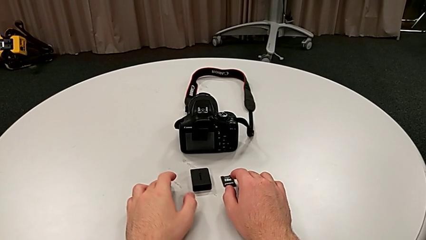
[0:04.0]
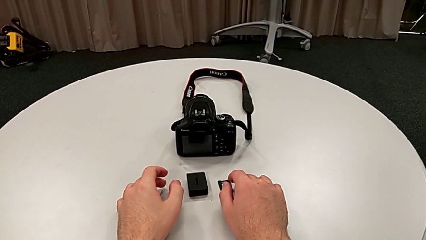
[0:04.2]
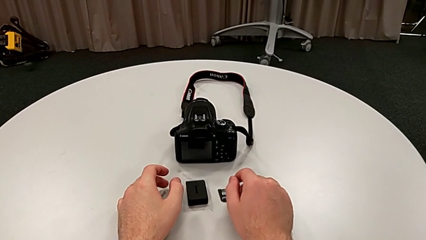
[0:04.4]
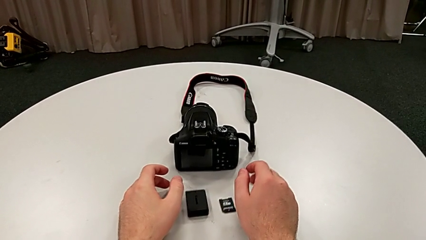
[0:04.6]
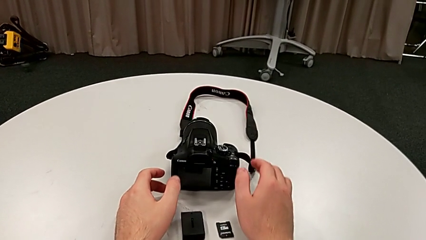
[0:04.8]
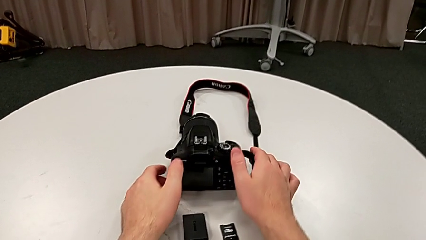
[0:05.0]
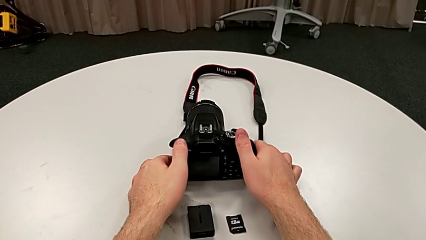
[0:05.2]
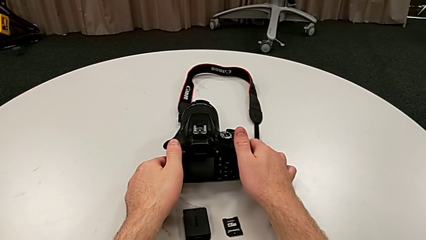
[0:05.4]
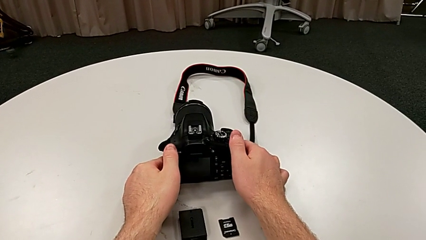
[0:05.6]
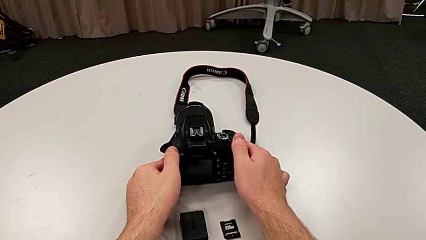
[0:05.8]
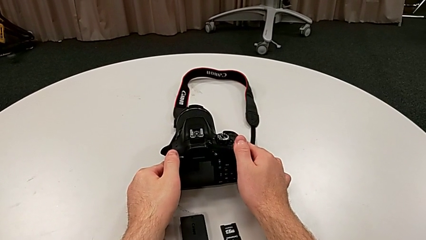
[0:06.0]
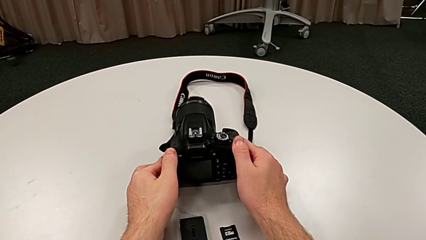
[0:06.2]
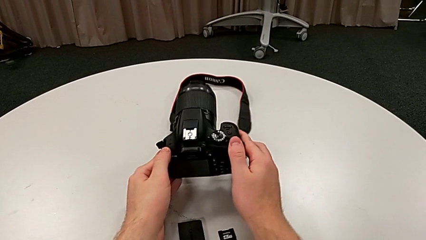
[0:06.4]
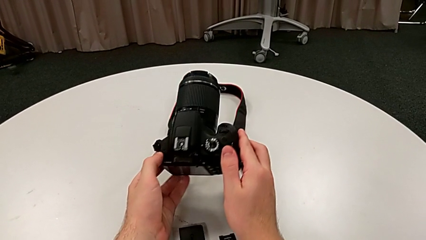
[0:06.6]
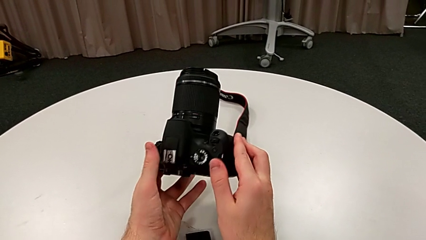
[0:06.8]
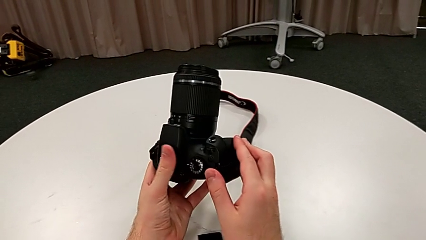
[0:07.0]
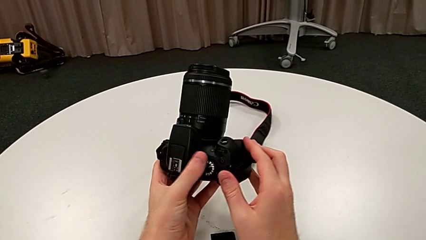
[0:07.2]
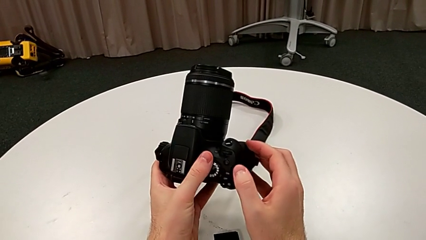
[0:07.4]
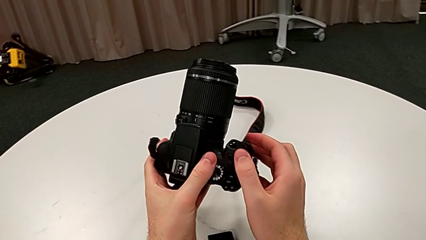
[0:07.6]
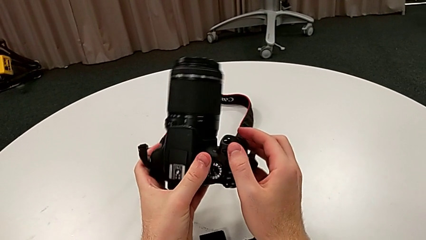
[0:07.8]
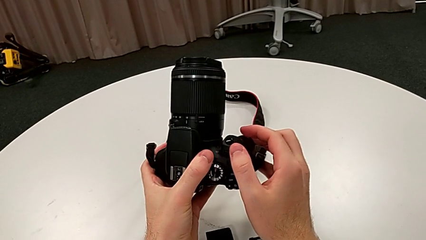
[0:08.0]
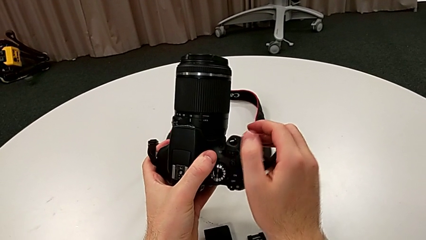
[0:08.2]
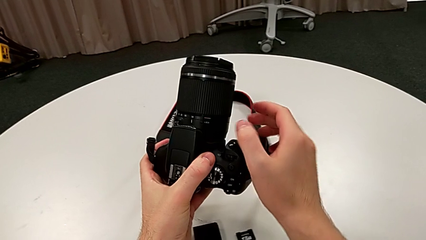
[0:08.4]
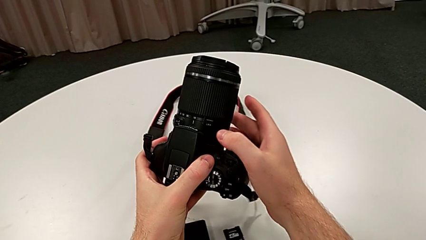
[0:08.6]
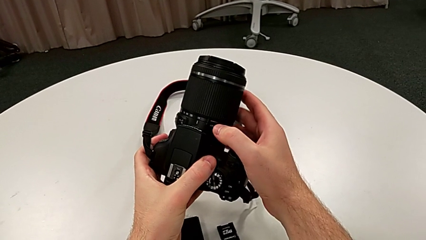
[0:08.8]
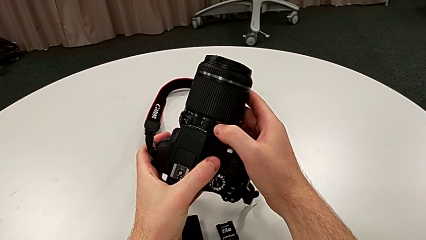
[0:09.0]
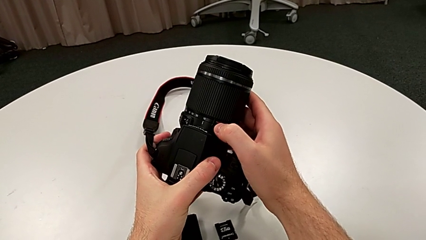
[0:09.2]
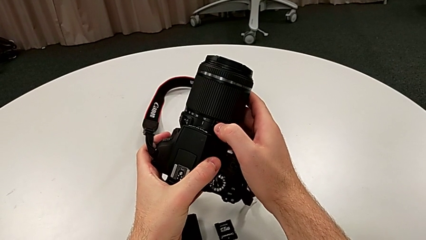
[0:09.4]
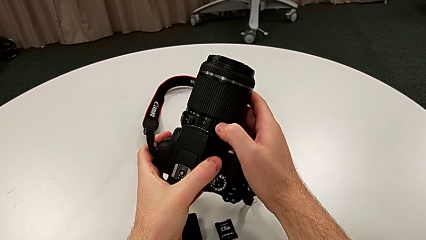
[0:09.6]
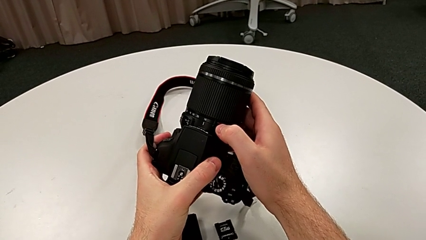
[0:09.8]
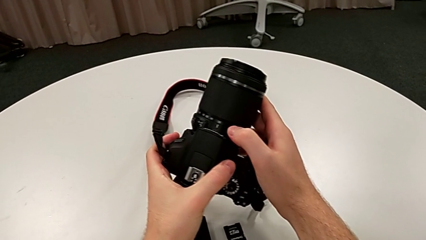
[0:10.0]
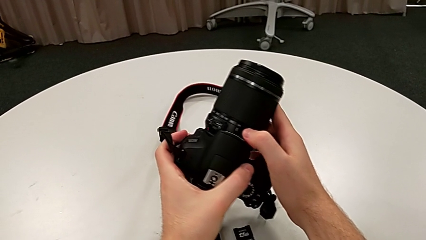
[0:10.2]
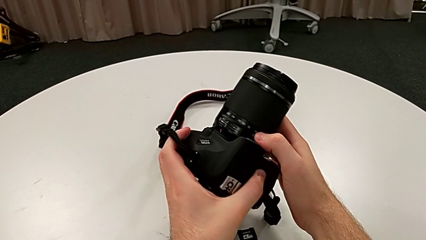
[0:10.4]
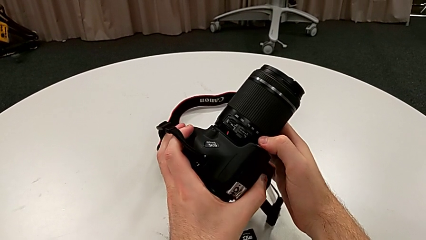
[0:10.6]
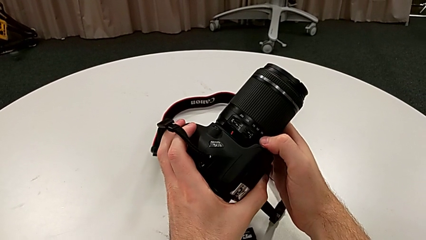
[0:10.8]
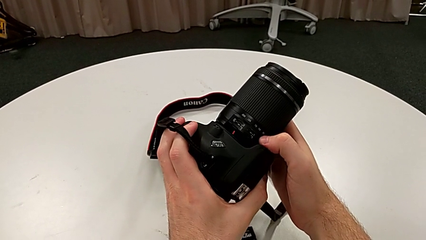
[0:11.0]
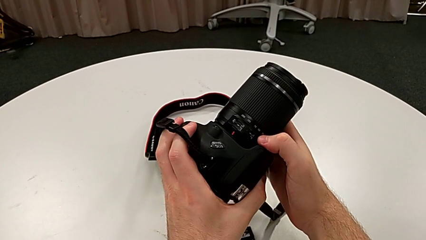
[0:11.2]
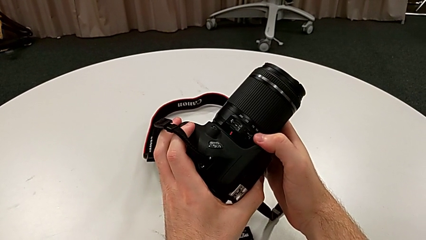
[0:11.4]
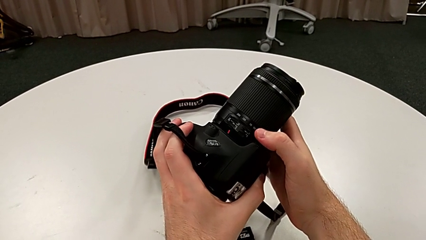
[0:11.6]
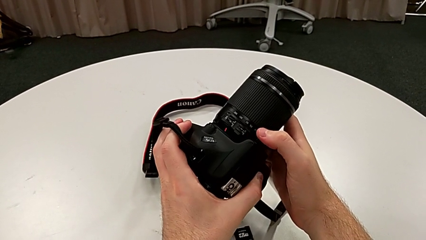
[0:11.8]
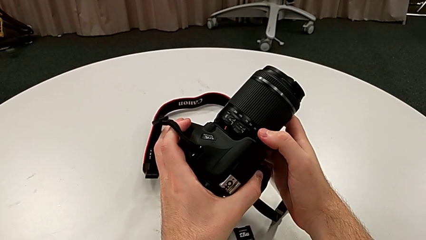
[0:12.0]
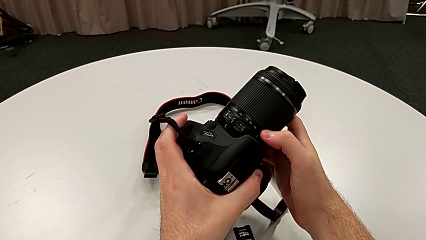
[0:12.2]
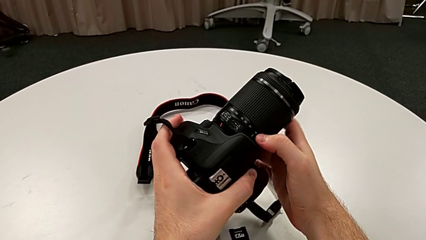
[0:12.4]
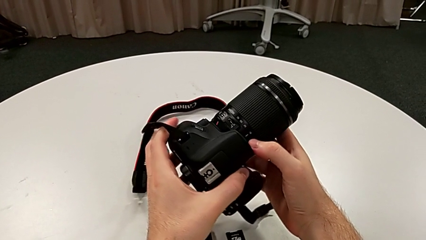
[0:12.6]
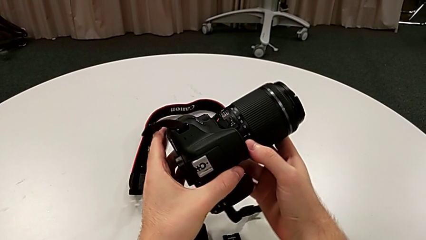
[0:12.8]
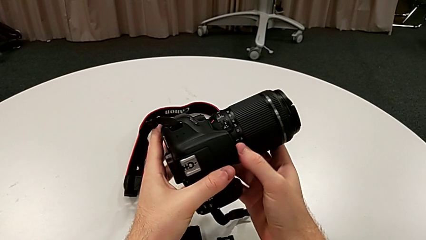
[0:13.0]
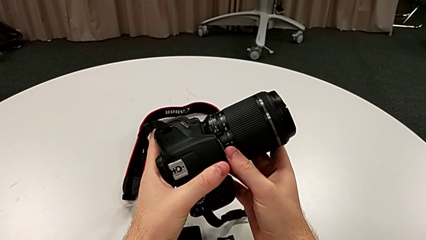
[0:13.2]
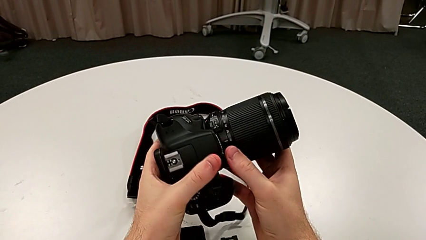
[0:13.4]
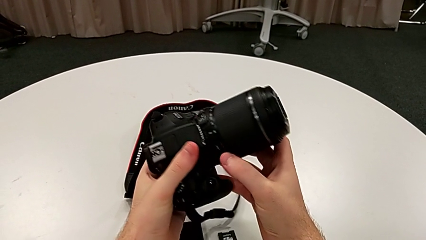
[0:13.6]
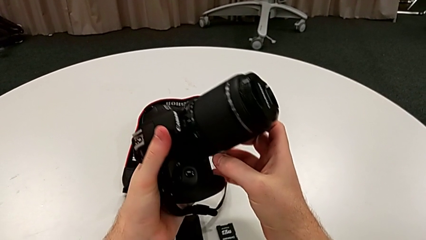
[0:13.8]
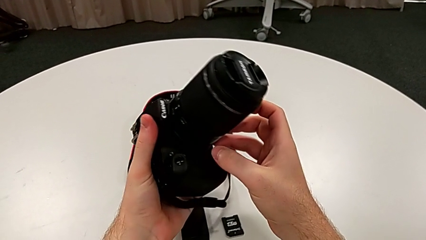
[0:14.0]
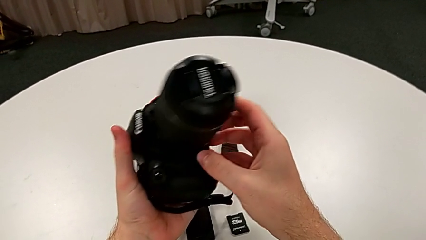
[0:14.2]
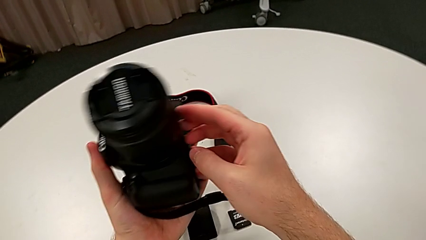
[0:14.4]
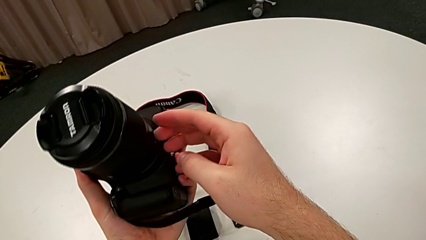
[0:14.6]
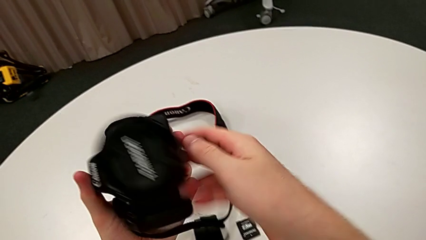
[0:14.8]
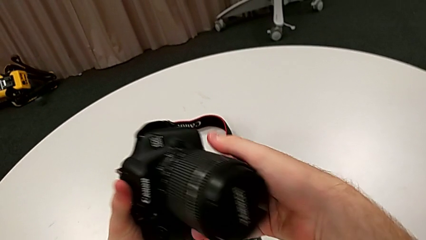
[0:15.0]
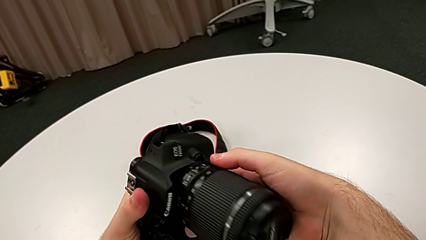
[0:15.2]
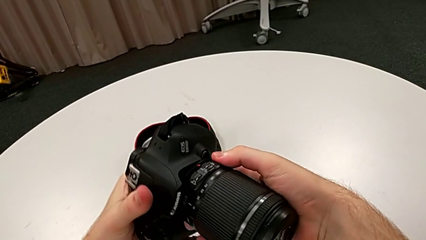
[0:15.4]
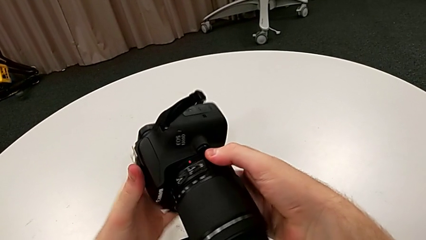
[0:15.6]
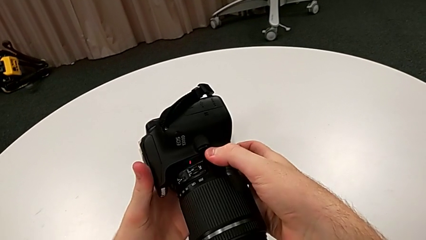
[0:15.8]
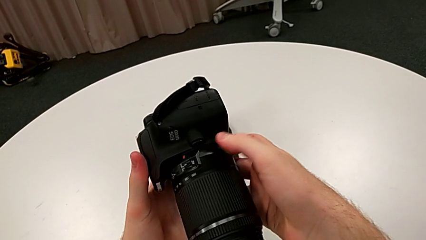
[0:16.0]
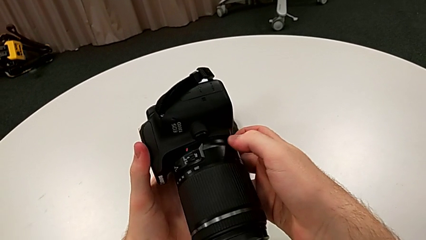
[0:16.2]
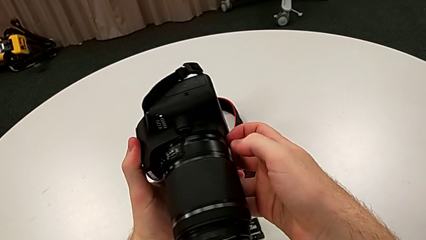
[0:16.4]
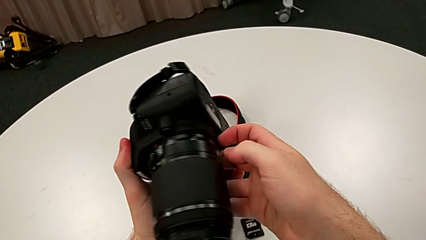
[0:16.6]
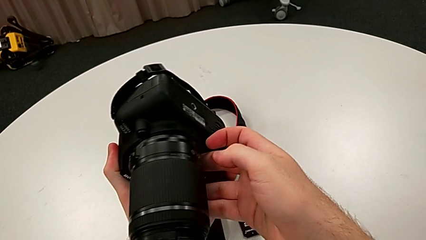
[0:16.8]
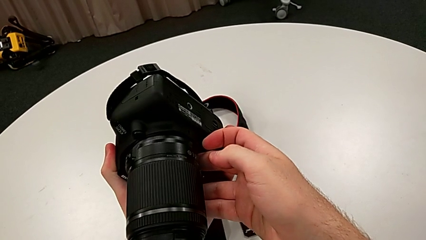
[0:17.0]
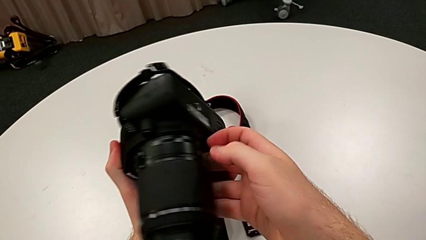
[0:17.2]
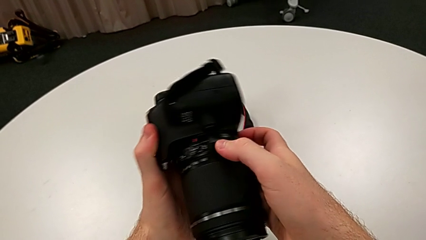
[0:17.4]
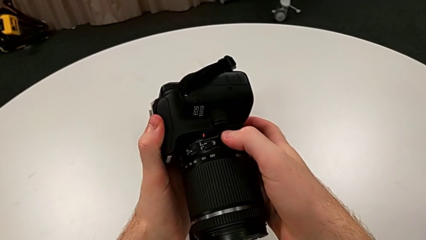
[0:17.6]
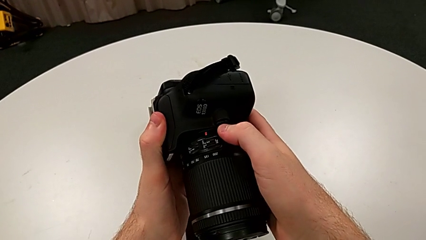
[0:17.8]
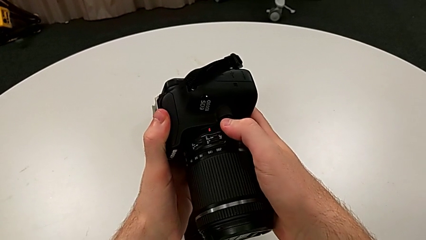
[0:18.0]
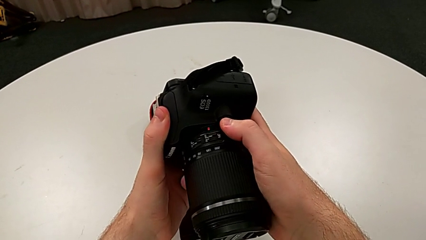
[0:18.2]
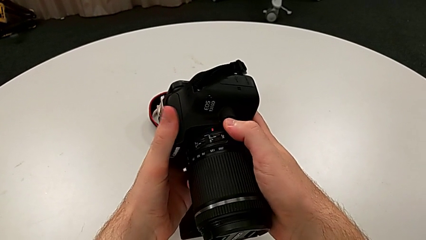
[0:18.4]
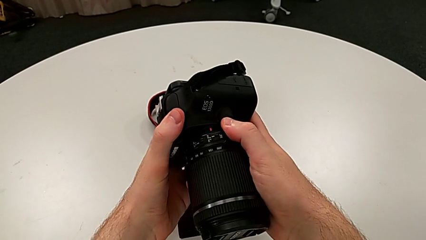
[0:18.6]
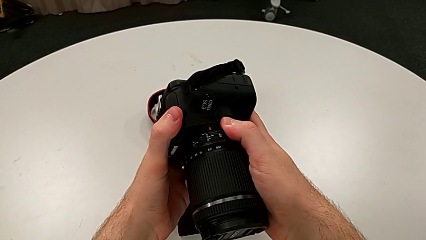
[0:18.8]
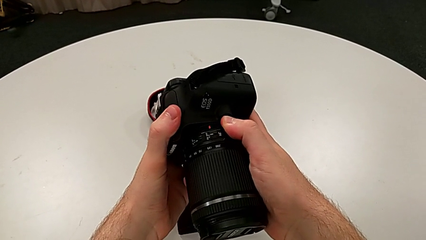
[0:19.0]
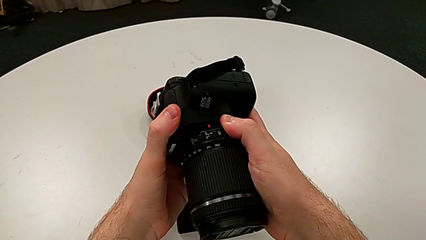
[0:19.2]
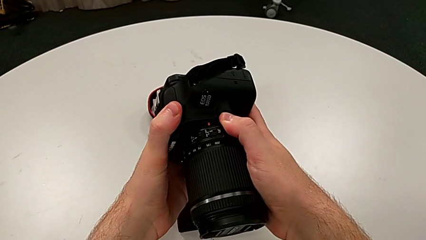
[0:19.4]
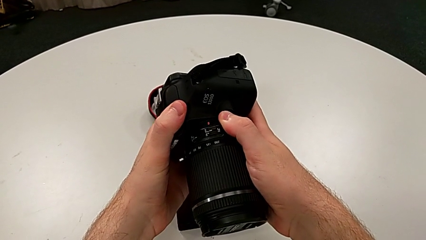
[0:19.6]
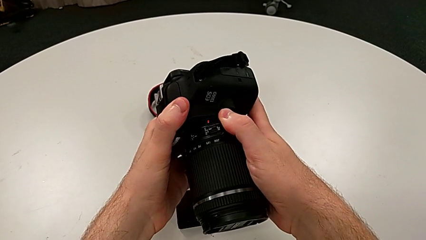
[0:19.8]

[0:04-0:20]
The camera wearer is detaching the lens of the DSLR. They grab the DSLR, lift it, inspect it and rotate it. They inspect the release button, press it and begin to rotate the lens.
